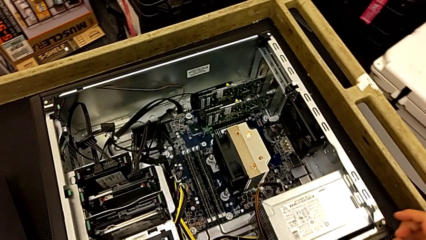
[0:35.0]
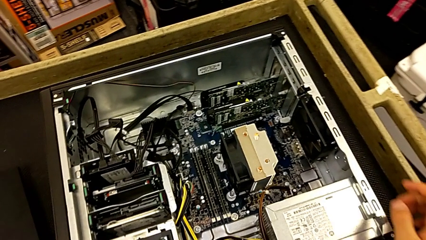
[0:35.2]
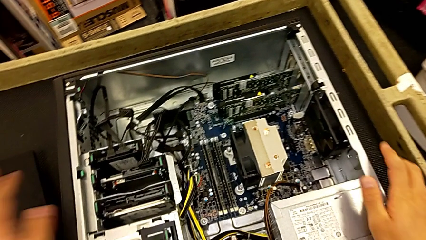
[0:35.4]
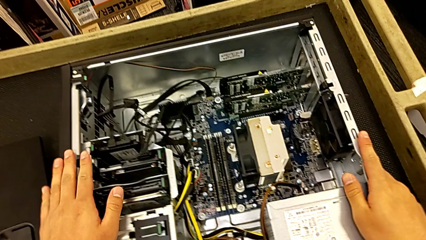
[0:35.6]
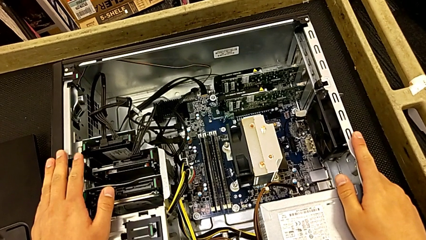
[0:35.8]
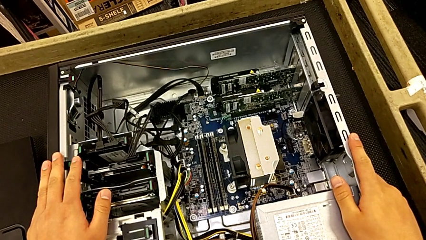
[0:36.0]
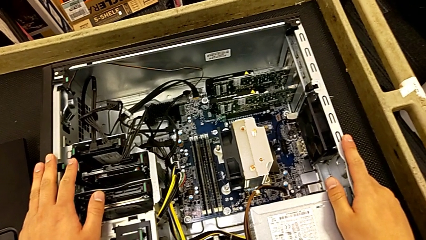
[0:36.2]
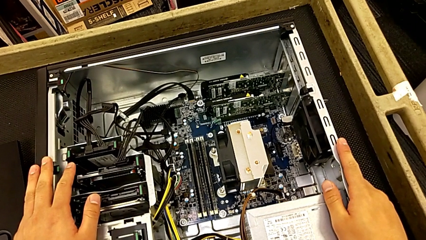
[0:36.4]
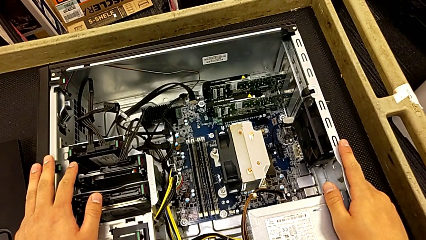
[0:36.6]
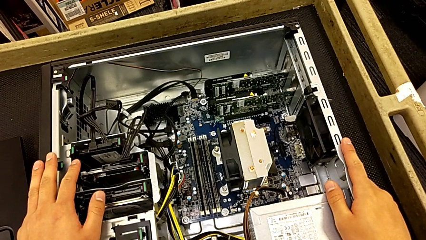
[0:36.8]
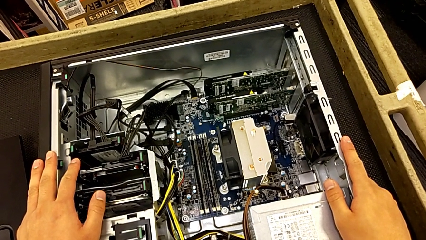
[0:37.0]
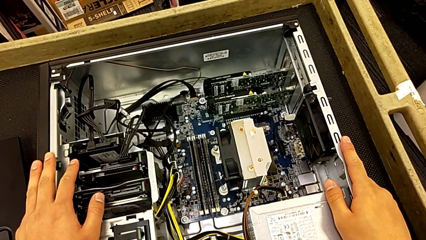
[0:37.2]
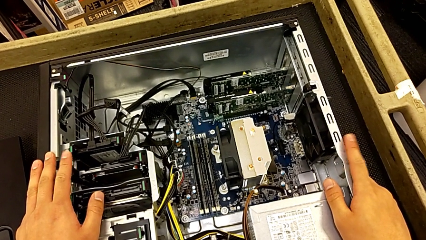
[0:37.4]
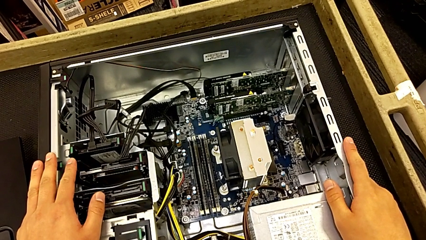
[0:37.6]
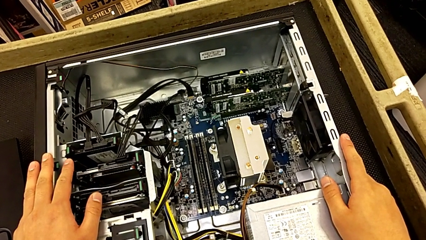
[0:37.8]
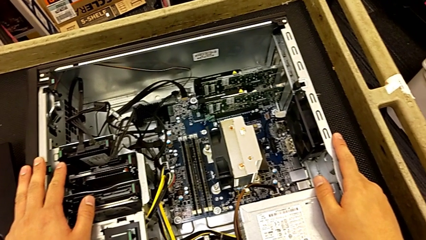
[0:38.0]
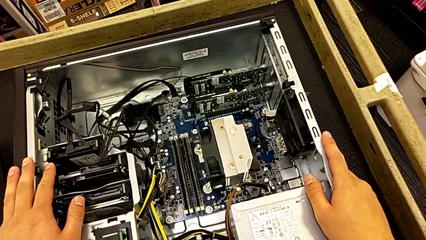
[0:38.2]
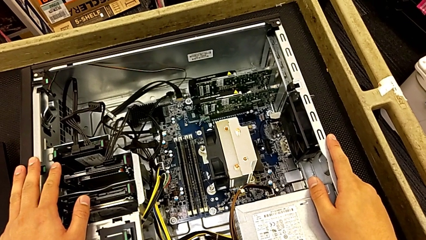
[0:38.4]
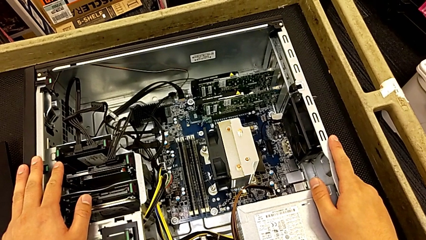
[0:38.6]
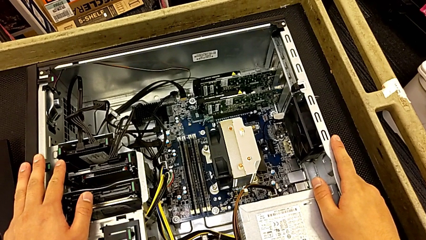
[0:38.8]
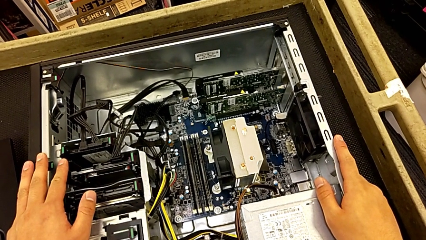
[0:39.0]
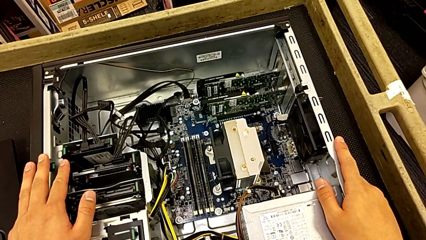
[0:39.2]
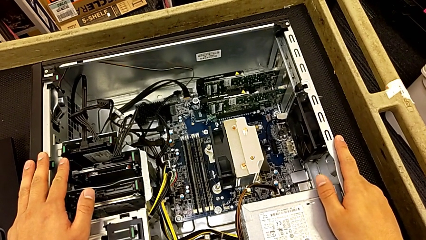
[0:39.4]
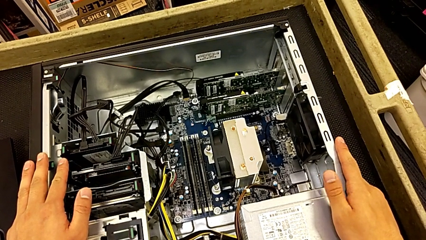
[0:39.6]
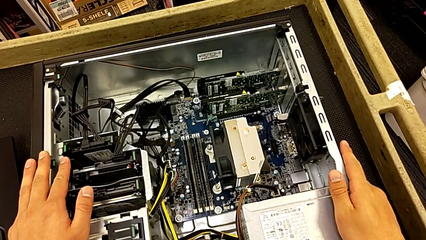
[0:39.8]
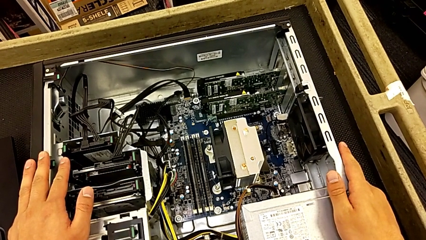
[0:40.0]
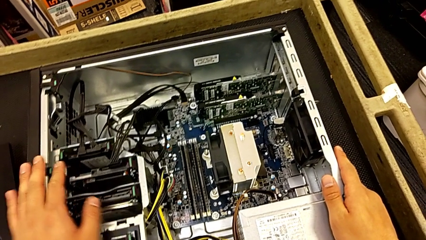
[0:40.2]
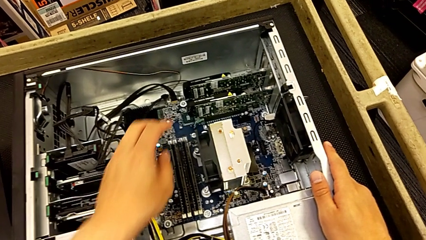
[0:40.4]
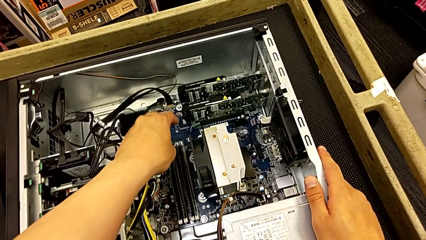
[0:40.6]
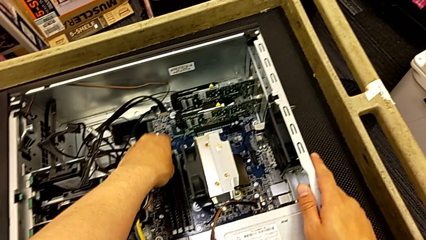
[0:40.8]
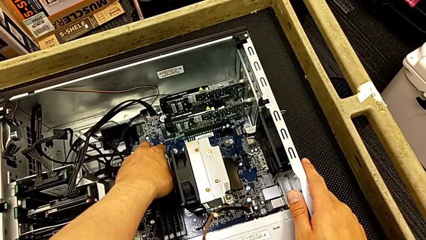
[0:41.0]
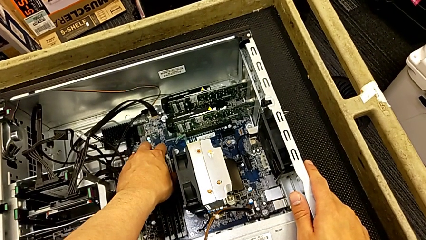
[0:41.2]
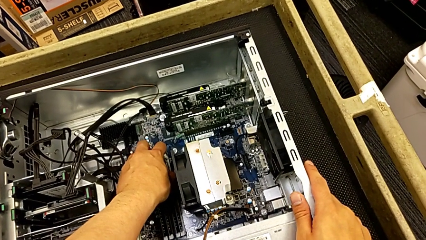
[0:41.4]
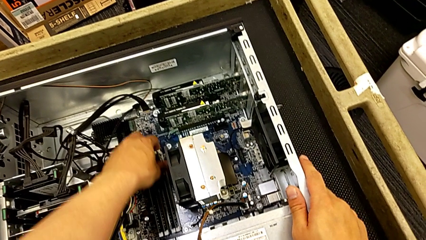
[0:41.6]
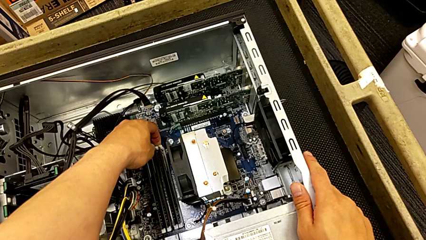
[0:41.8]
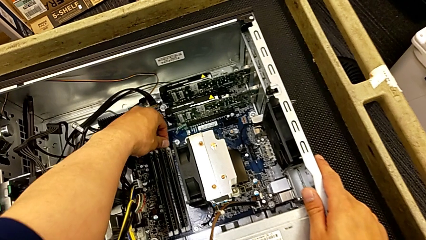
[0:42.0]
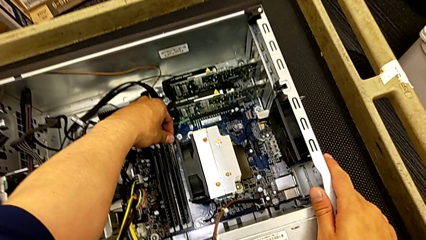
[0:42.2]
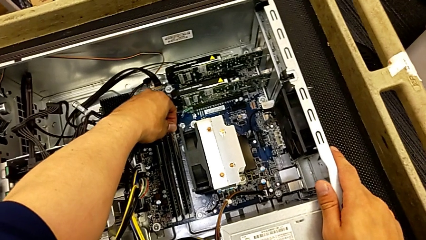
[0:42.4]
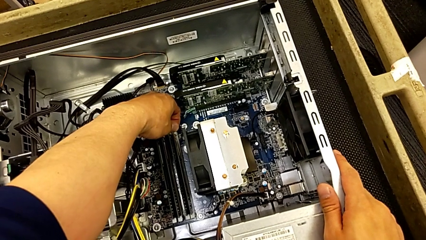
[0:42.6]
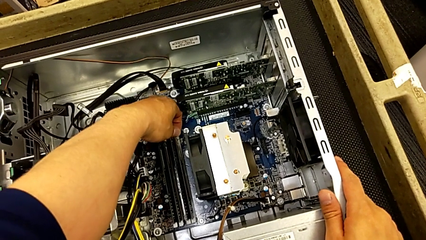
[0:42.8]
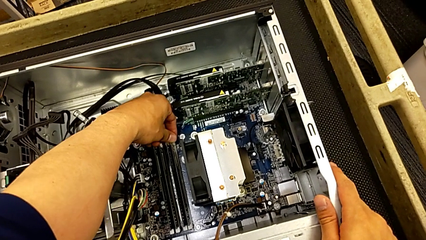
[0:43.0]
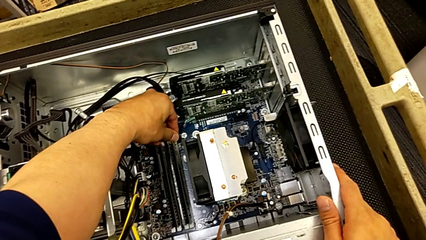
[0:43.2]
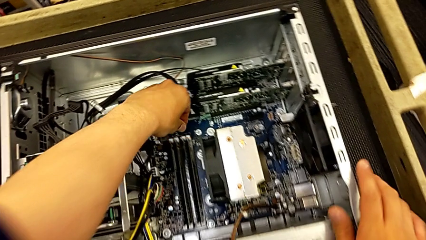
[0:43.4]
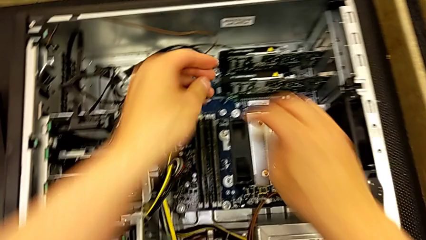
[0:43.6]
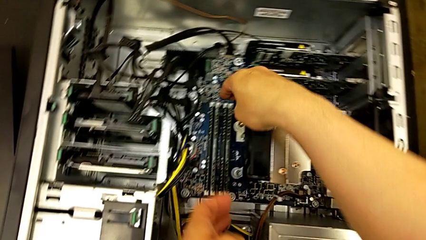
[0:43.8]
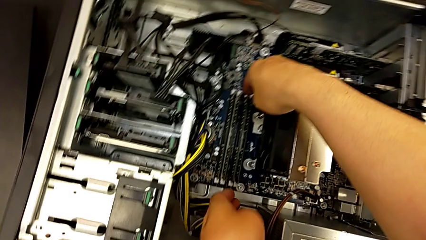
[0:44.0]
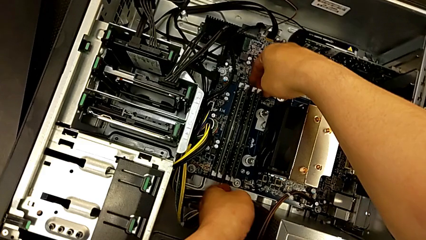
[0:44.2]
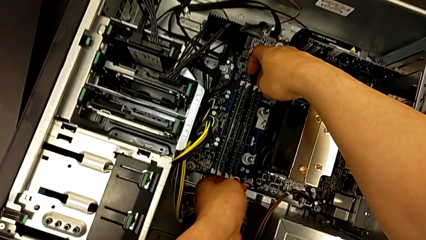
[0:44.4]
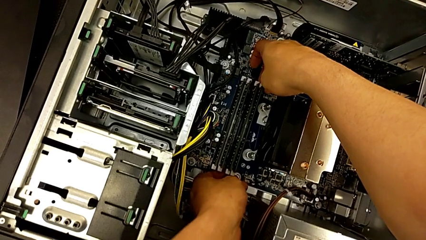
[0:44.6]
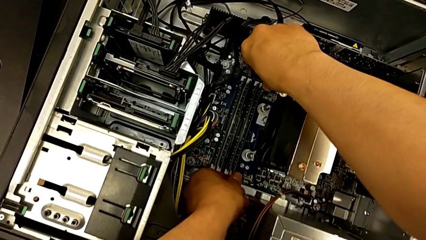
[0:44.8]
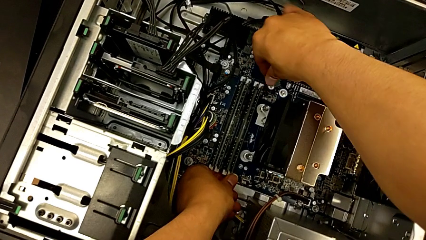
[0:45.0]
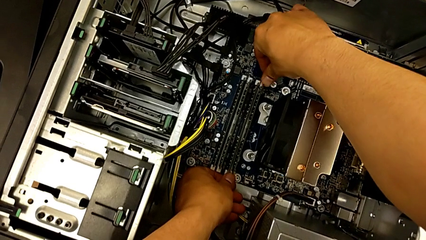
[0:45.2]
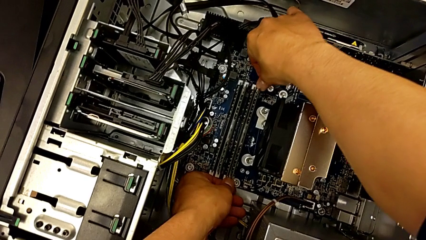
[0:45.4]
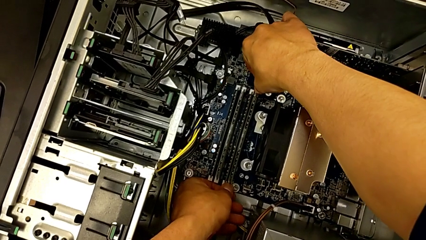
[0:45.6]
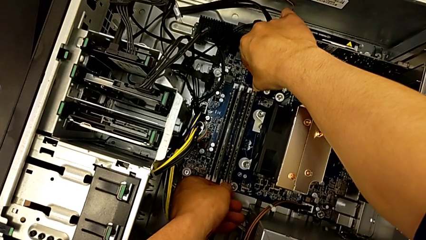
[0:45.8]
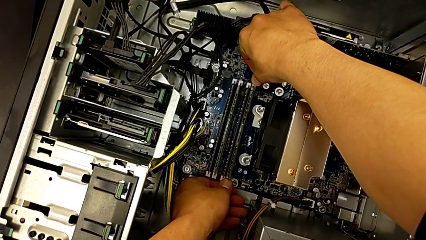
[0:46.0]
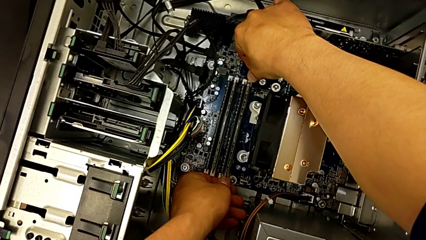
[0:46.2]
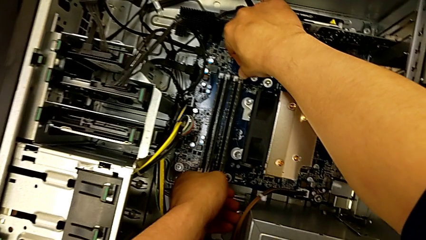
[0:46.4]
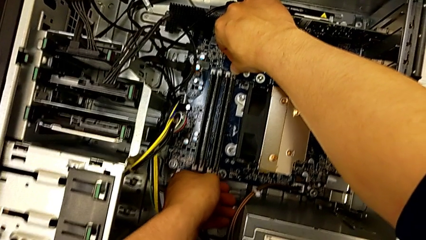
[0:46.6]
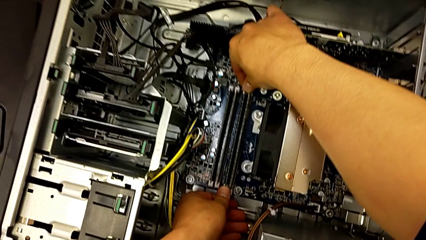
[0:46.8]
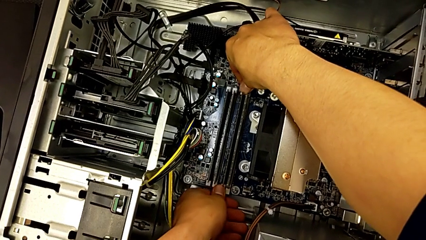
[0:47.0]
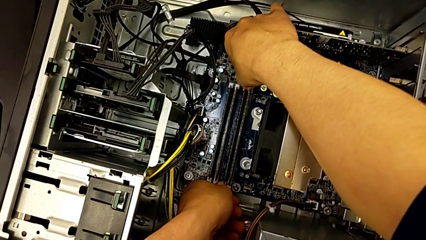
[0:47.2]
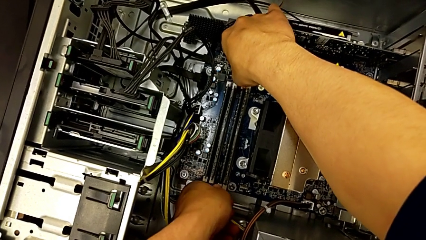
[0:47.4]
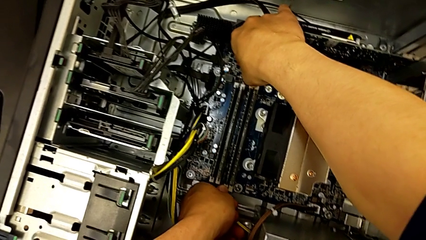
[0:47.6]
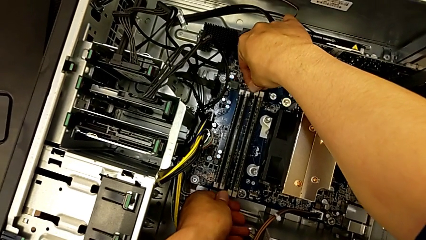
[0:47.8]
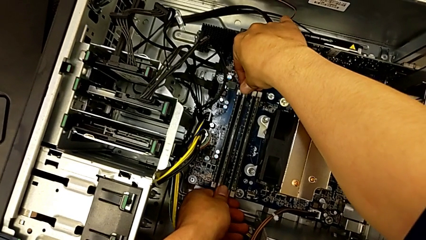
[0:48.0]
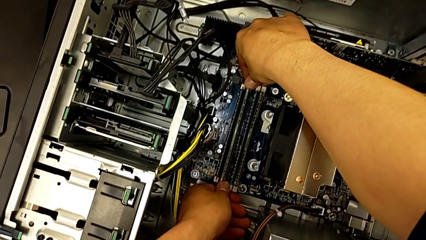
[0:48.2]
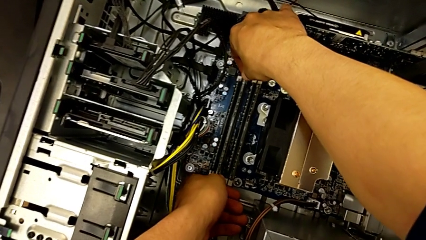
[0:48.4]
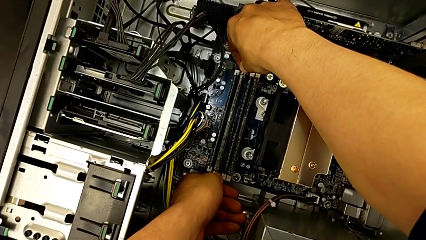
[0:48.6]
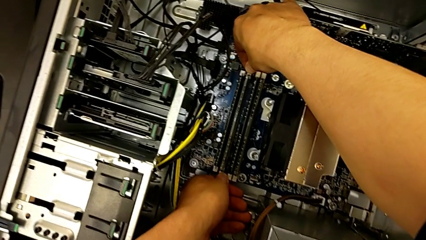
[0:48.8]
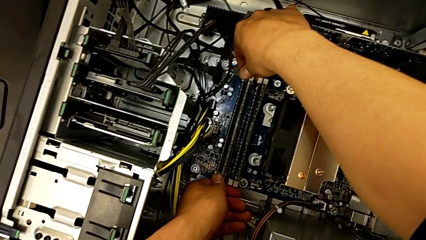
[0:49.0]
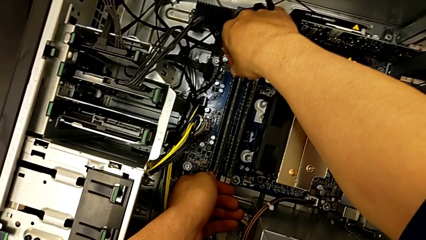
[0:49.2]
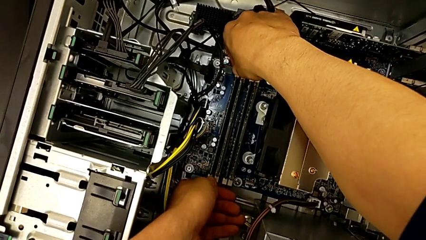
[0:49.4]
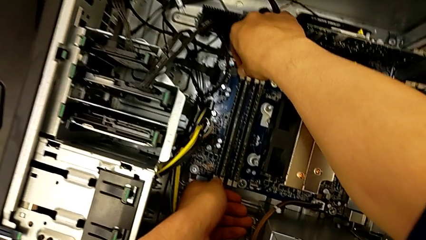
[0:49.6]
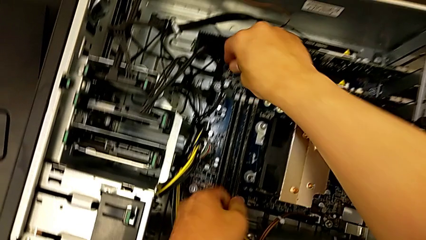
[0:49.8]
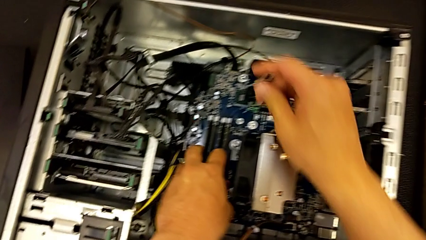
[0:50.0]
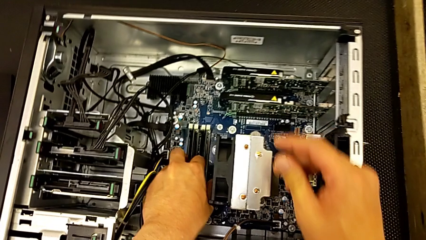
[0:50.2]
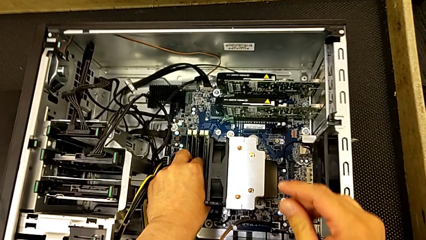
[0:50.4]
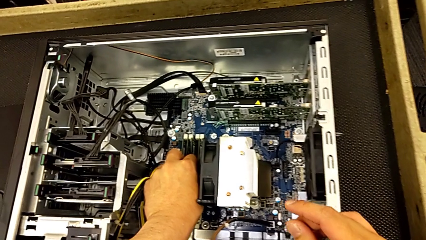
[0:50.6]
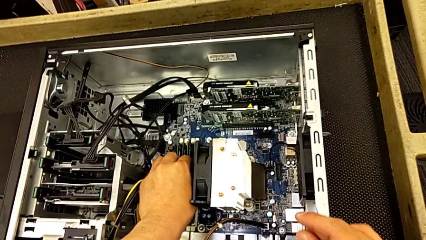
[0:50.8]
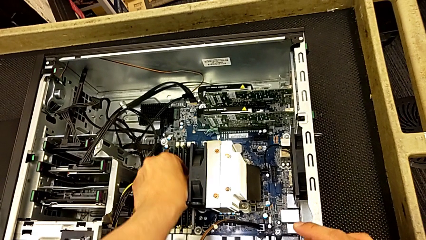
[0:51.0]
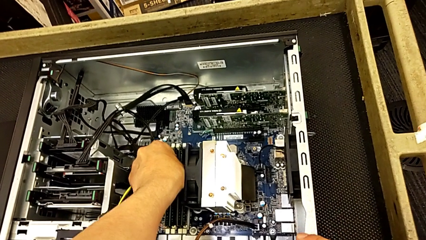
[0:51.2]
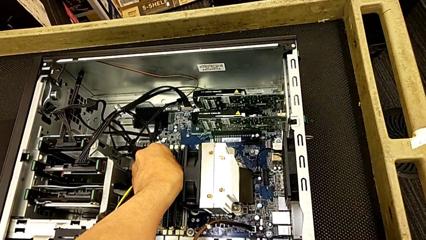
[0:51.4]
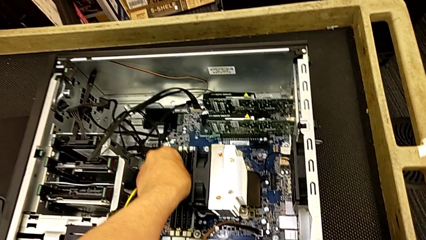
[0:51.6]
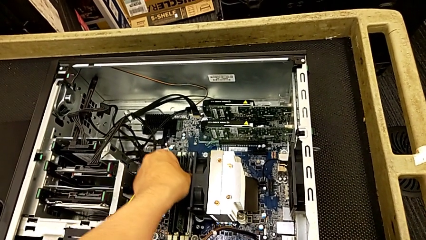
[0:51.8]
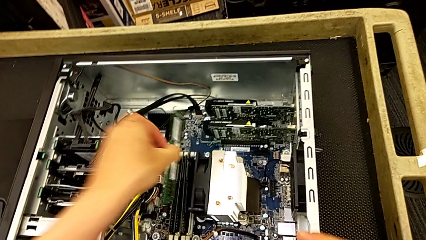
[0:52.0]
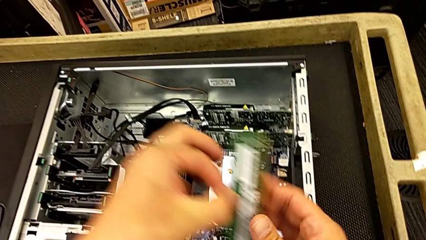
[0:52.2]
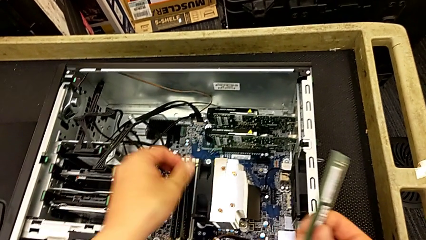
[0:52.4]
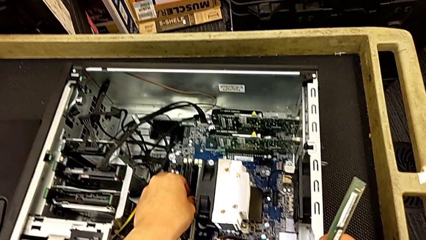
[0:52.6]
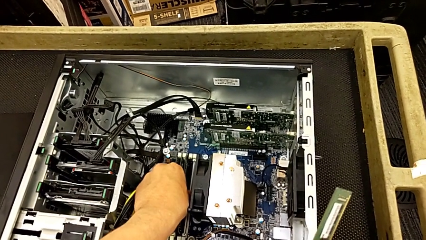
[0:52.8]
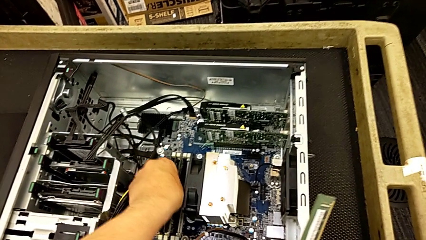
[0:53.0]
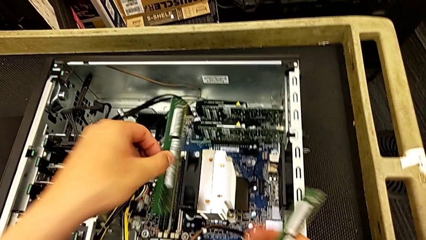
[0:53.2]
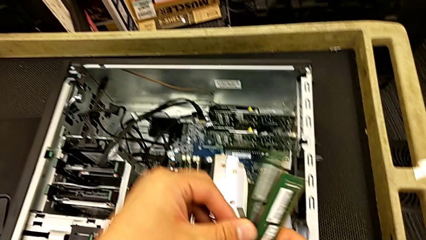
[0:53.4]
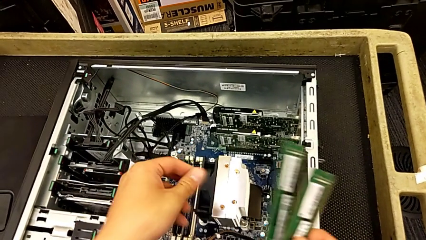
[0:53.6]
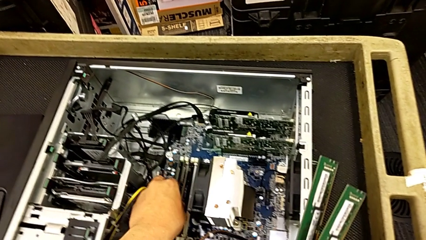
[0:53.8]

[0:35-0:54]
The camera wearer is removing the RAM from the motherboard. They hold the computer tower twice, grab the RAM tab, wrongly unlock it without success, unlock the first RAM tab, unlock the second RAM tab, grab the first RAM, withdraw it and withdraw the second RAM.
